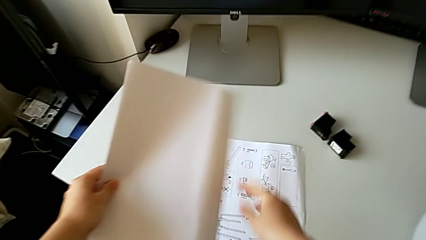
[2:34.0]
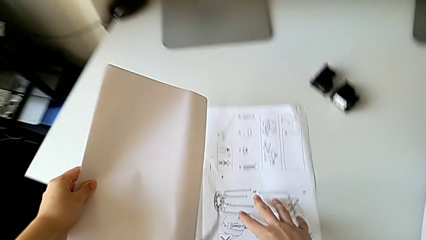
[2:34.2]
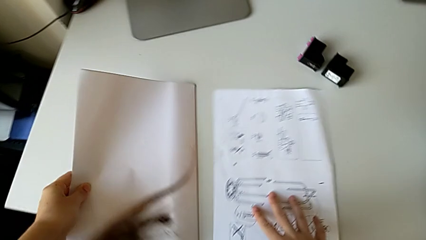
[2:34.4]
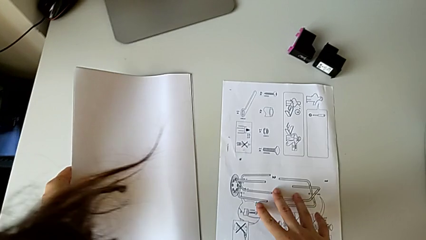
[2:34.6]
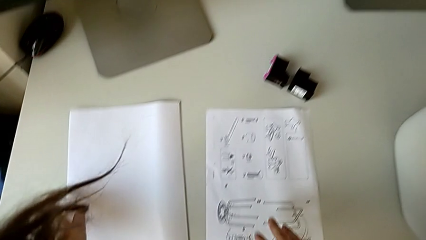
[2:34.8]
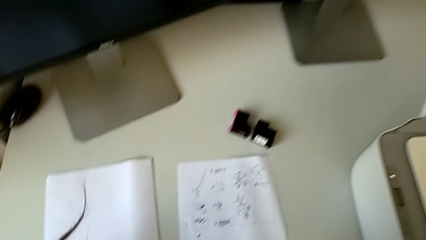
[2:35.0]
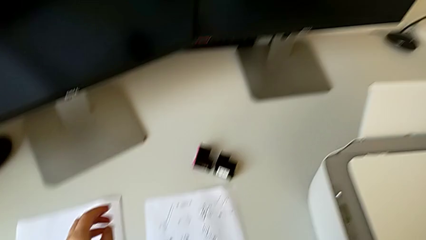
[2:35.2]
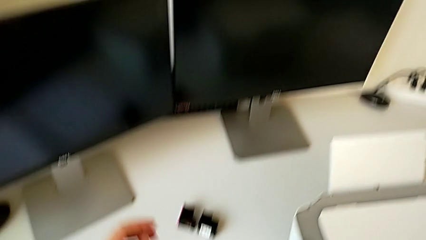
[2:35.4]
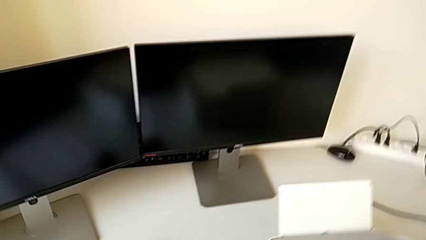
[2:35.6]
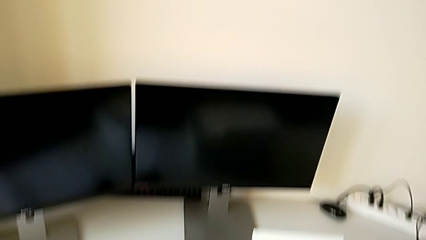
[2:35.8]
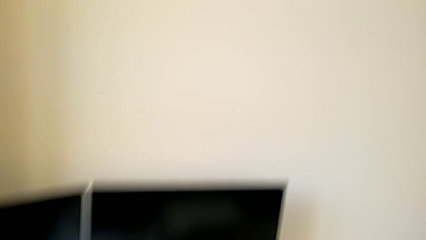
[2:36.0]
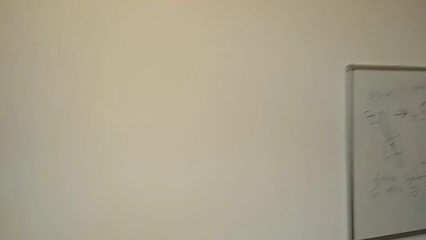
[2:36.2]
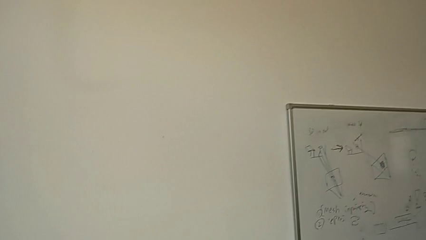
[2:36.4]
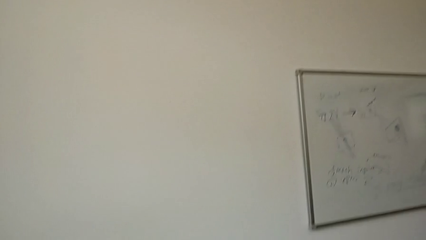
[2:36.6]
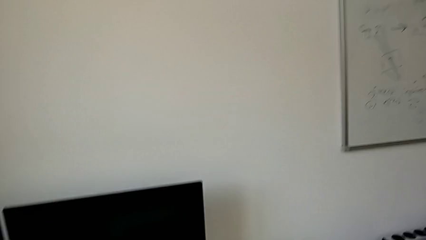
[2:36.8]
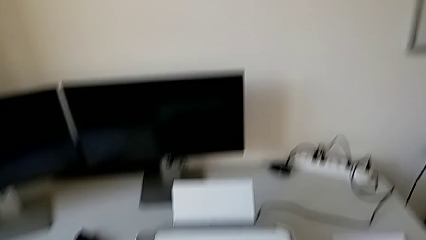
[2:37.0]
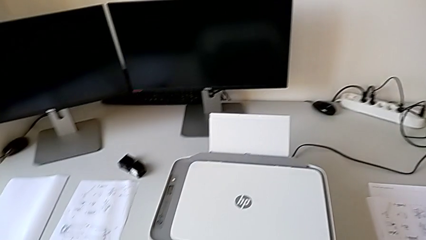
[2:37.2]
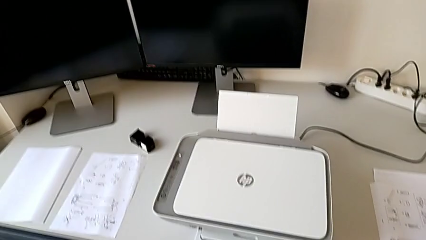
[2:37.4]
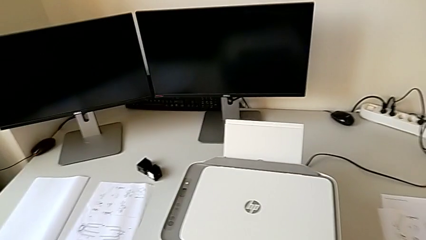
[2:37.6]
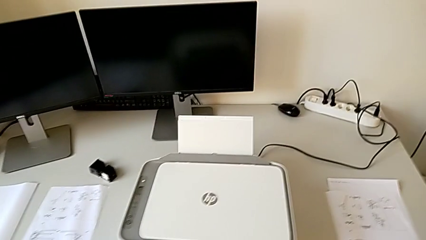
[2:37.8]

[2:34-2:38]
The camera wearer is removing the paper from the printer. They place the paper stack.

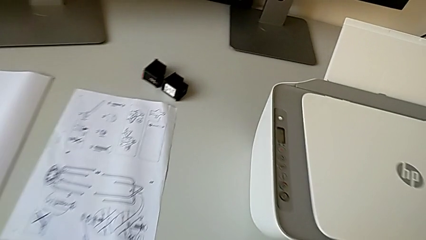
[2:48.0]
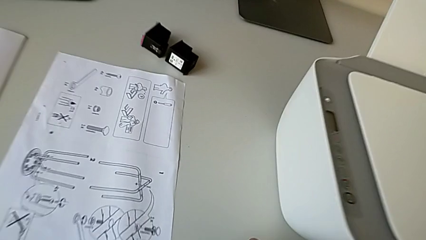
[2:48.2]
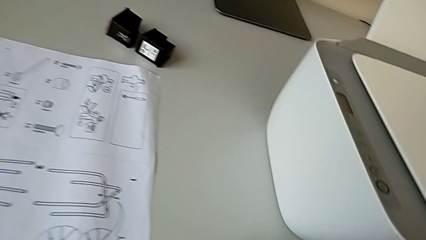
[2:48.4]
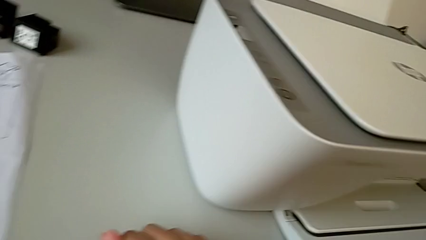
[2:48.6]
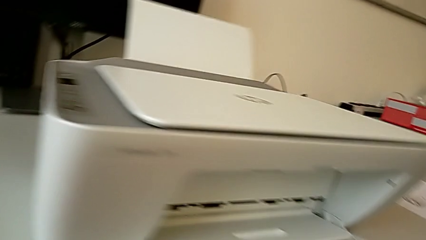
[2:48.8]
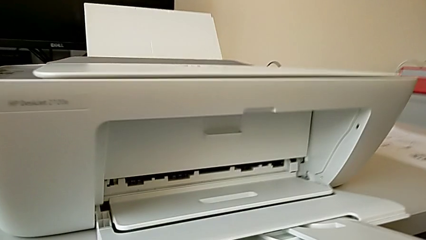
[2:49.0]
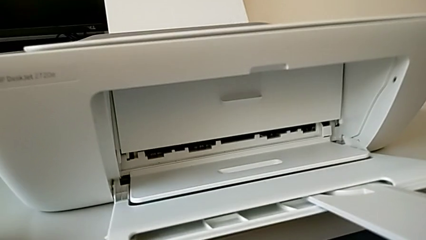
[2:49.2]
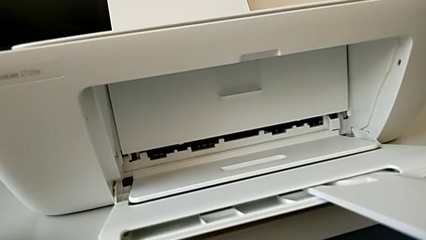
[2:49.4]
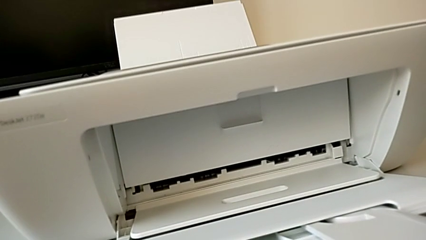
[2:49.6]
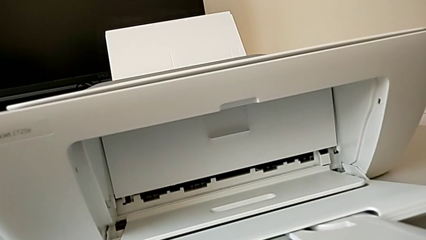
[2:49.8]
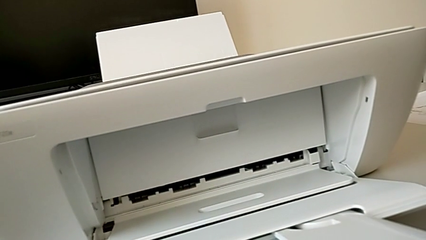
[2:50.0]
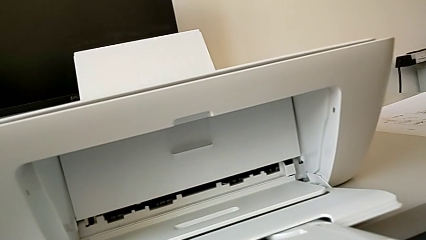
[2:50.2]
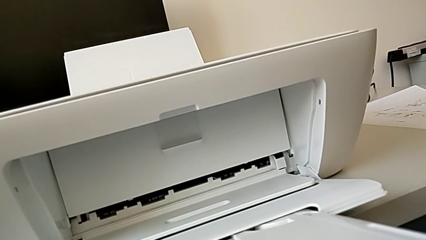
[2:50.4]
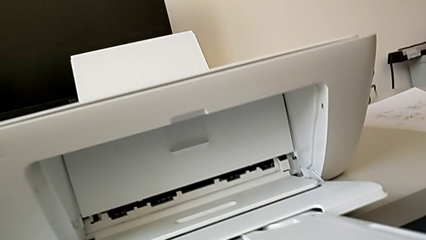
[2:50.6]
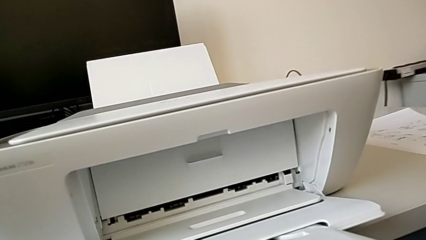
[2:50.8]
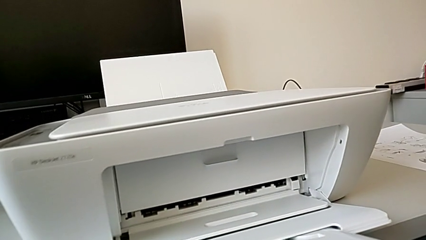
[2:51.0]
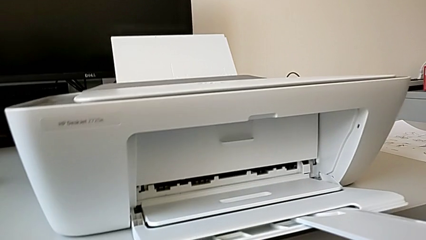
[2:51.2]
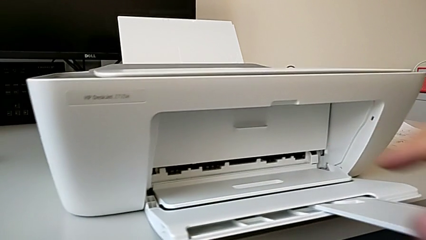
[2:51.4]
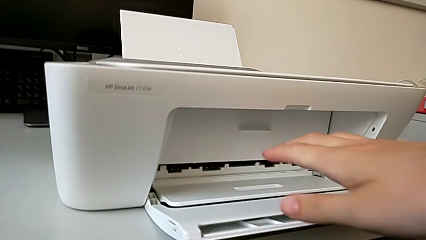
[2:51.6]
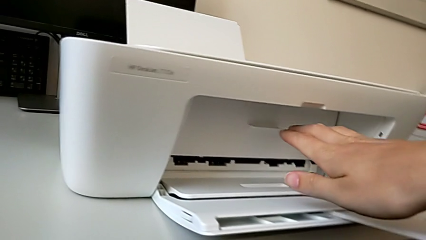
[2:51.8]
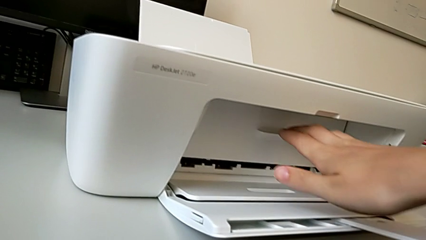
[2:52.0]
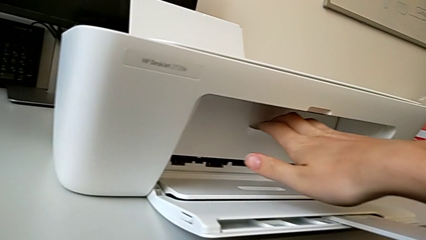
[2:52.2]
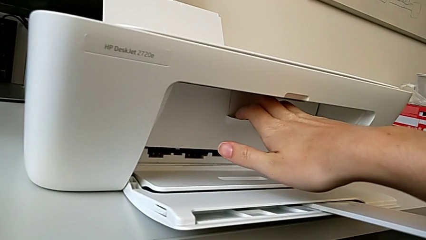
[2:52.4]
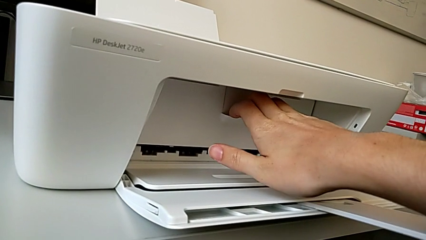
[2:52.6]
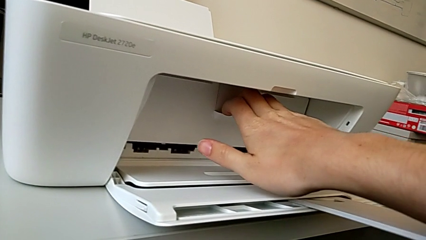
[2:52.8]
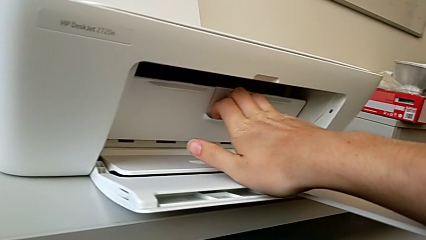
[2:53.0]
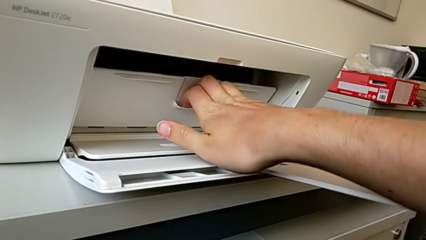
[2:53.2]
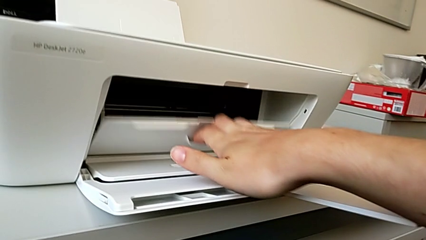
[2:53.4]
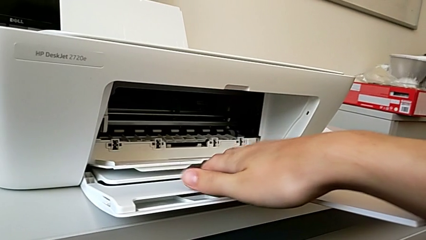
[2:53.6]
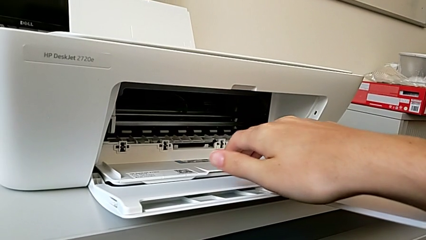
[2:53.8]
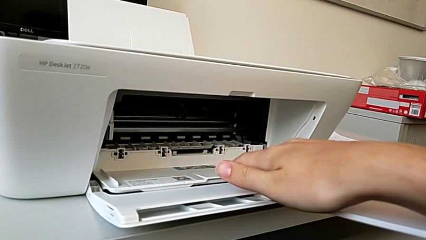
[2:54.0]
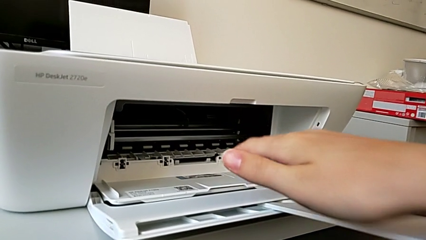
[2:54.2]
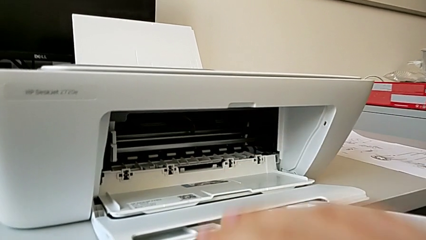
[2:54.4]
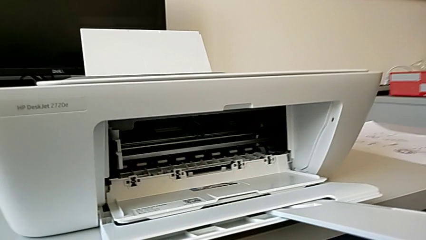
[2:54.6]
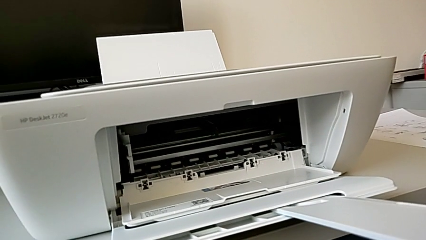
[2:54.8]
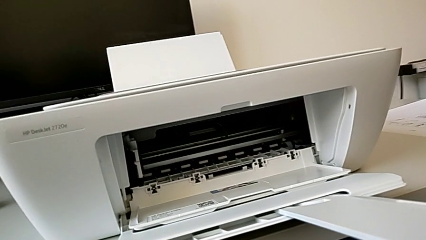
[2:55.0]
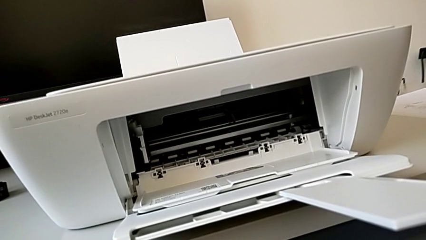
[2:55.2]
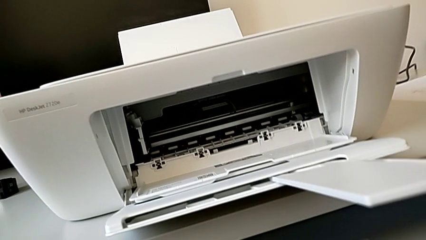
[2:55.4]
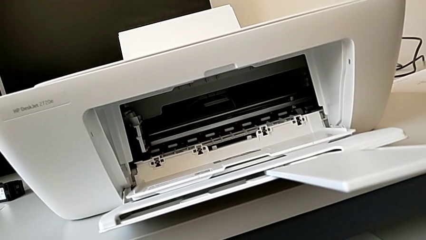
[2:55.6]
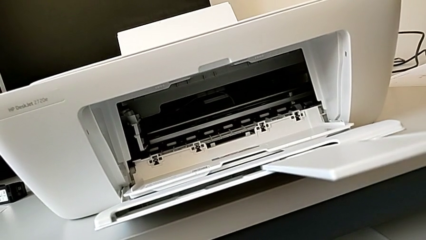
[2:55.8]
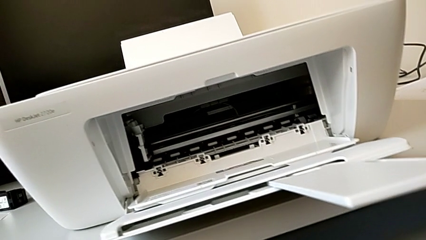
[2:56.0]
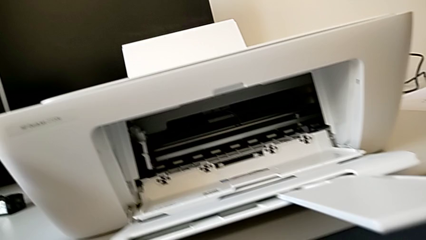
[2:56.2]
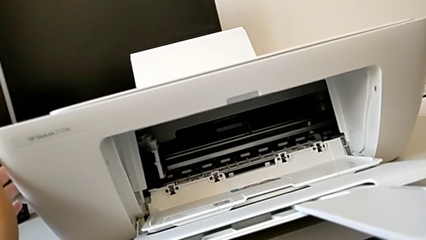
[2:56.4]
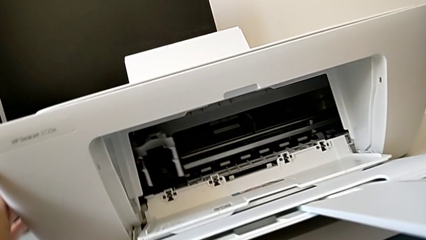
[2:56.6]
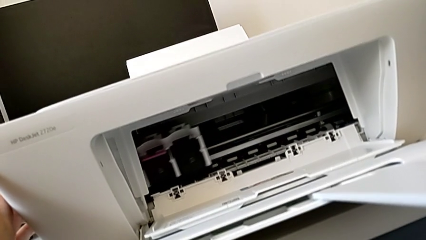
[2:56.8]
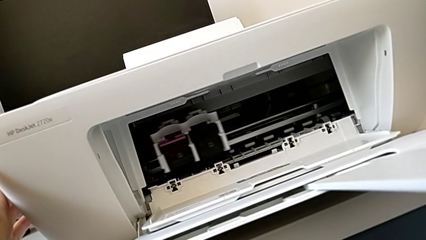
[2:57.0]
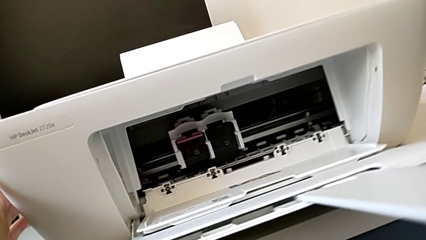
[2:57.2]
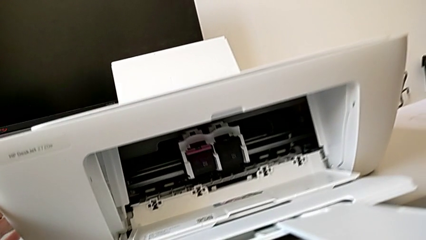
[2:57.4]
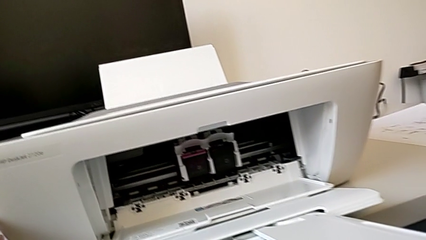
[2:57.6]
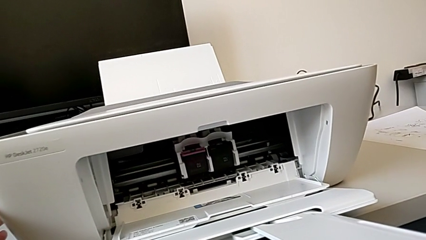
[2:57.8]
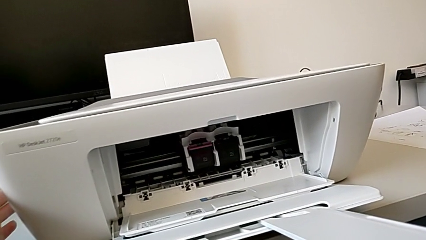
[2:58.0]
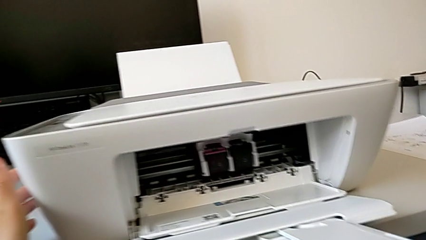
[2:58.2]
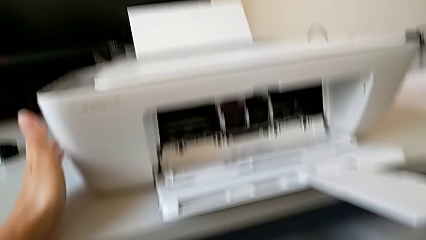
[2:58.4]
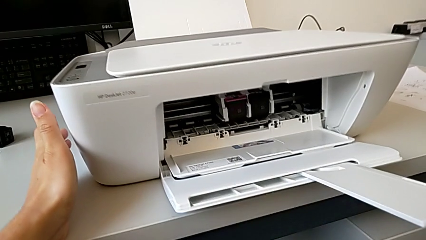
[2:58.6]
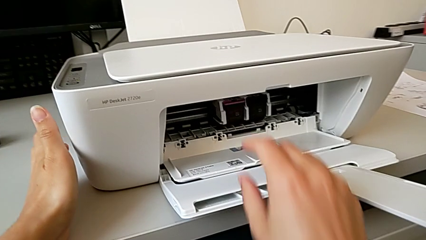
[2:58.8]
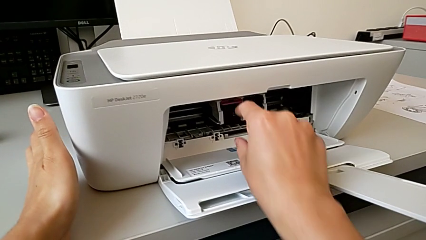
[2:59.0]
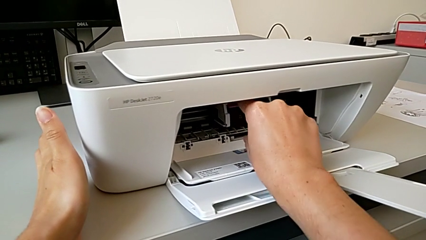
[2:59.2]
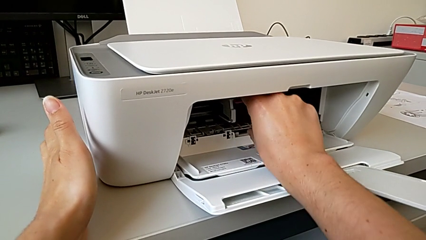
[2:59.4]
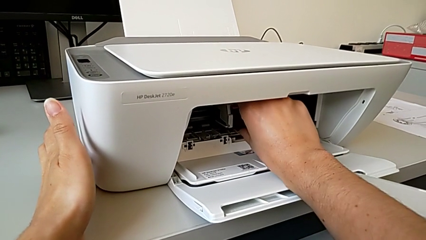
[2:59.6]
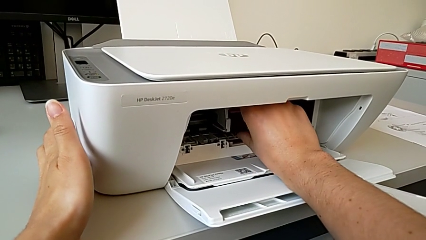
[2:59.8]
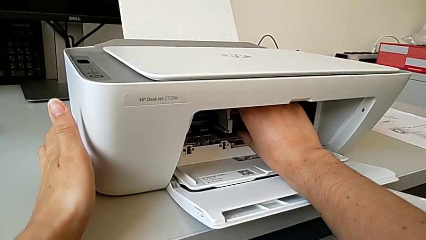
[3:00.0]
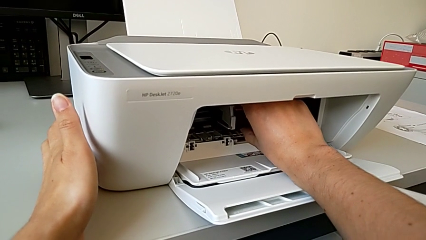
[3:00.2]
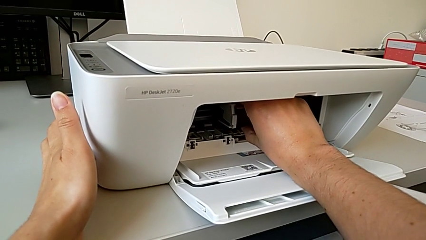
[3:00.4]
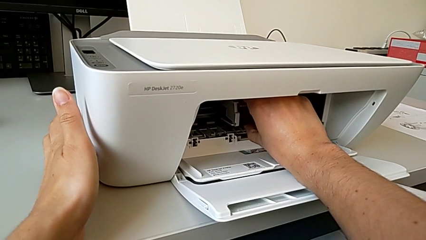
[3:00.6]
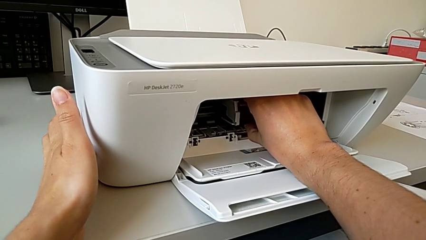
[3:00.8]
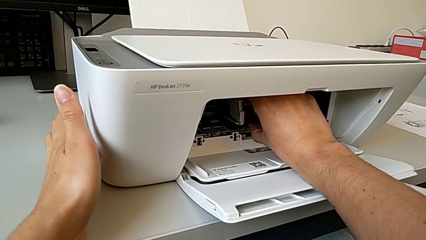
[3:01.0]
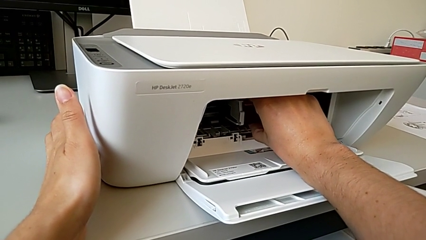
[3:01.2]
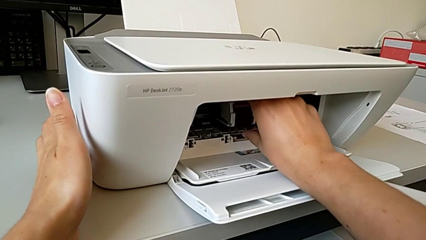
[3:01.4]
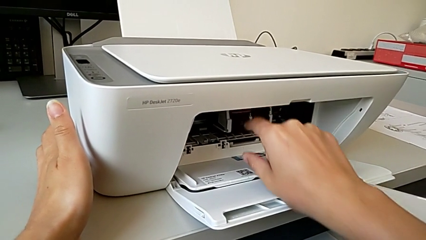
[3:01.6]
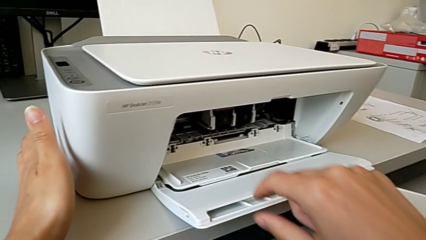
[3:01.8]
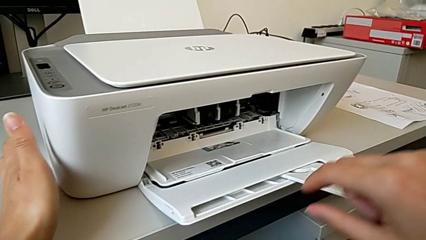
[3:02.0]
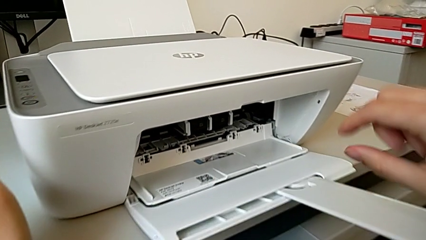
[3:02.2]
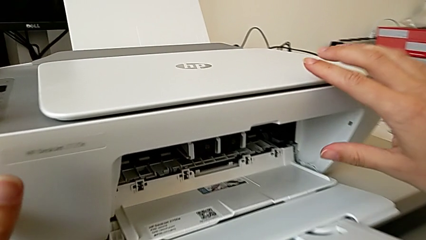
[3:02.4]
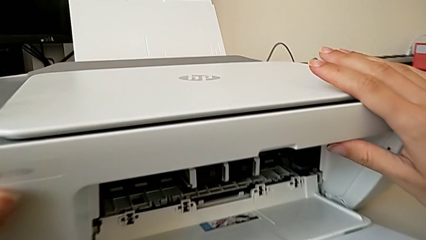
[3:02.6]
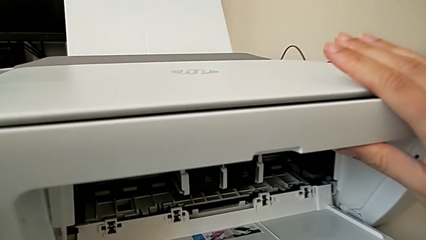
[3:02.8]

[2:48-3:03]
The camera wearer is changing the color cartridge gate. They pull the copy gate, inspect the printer and grab the ink cartridge.
